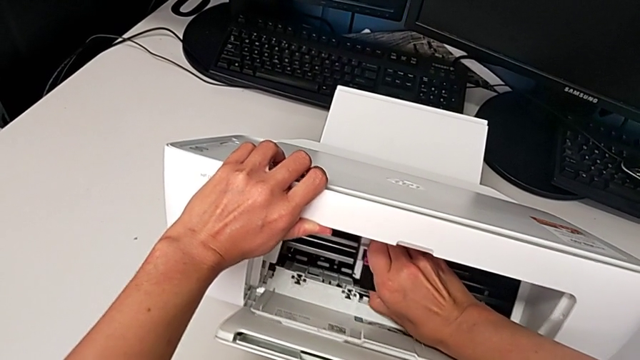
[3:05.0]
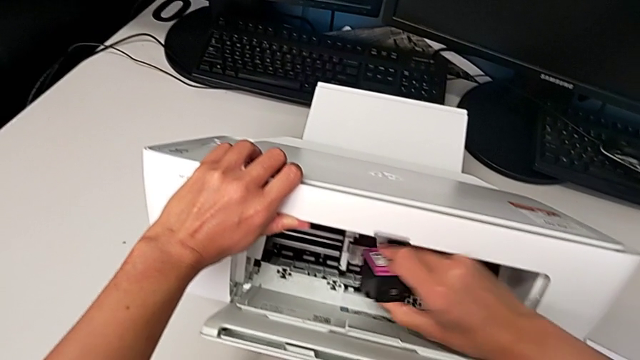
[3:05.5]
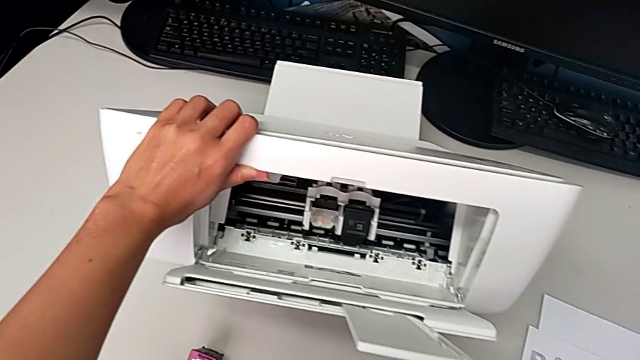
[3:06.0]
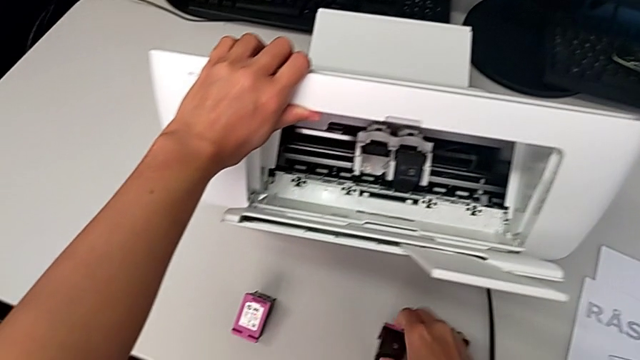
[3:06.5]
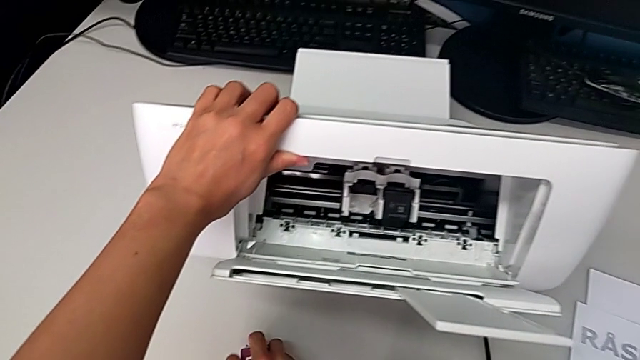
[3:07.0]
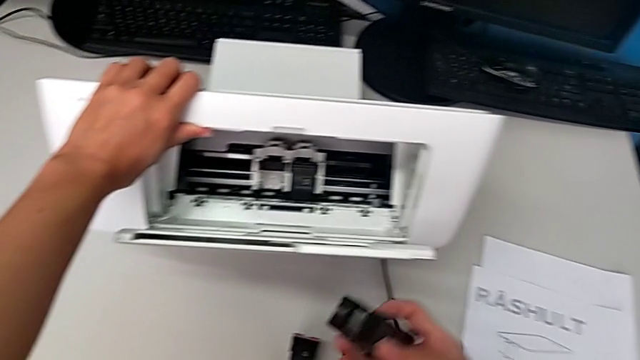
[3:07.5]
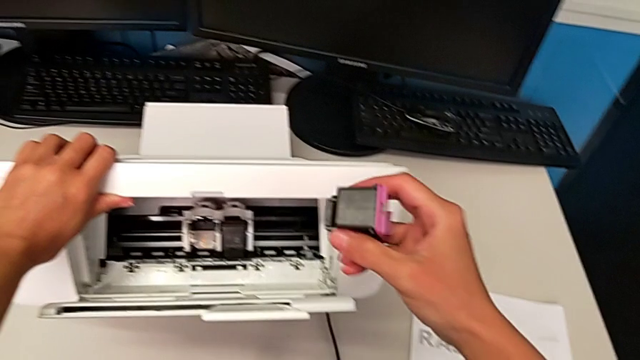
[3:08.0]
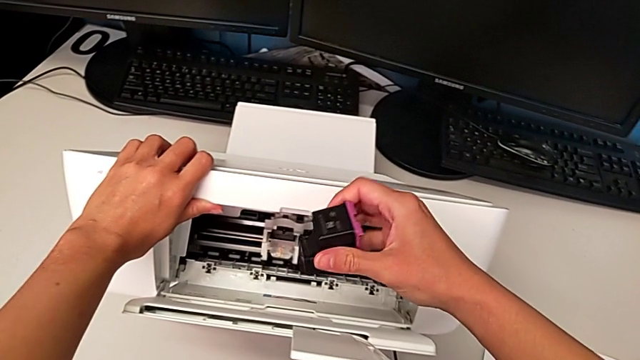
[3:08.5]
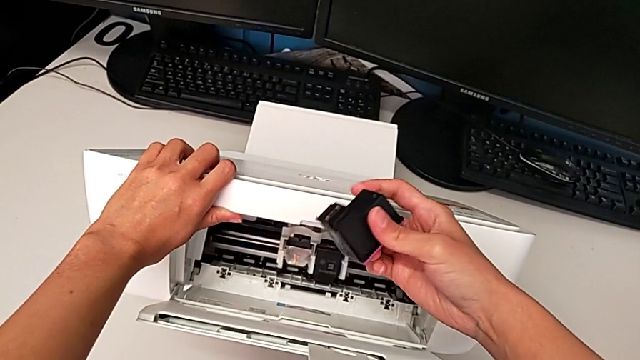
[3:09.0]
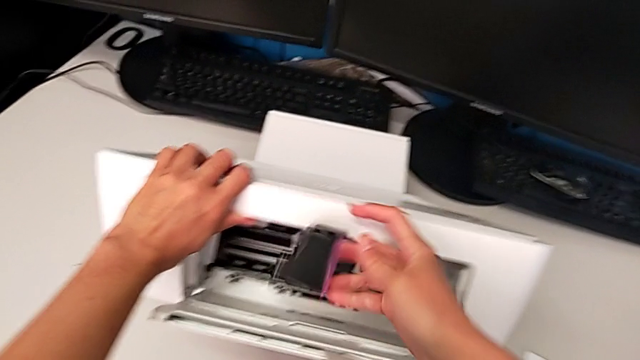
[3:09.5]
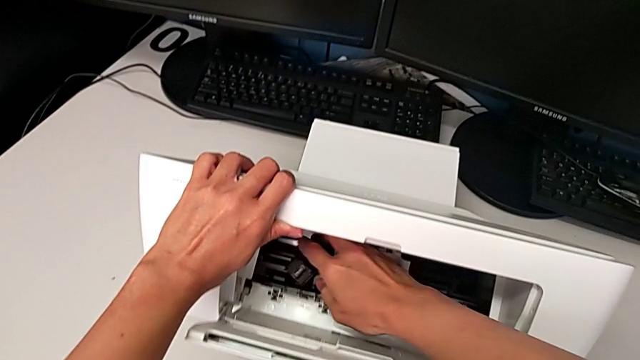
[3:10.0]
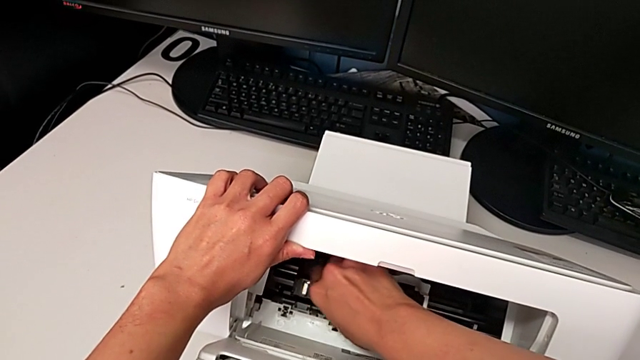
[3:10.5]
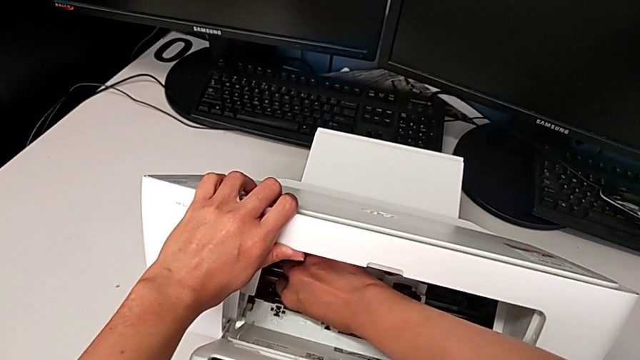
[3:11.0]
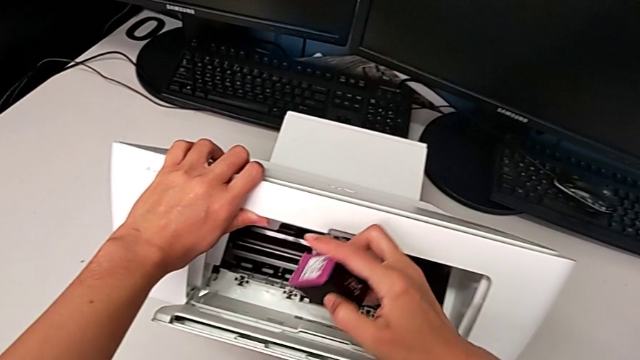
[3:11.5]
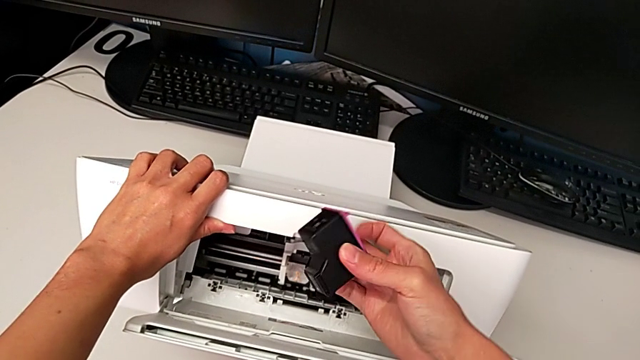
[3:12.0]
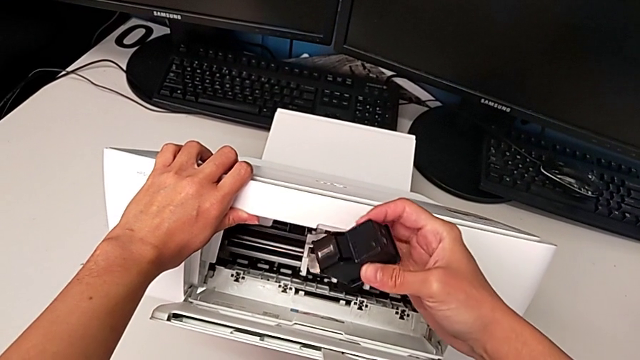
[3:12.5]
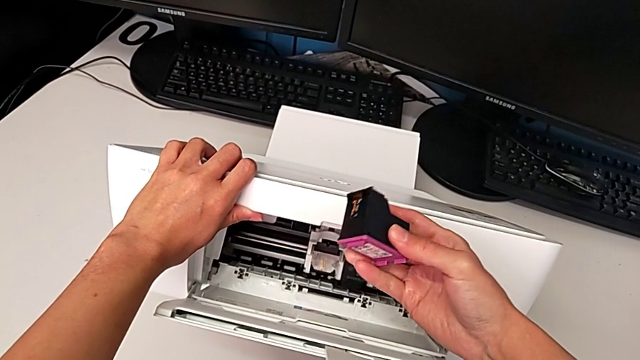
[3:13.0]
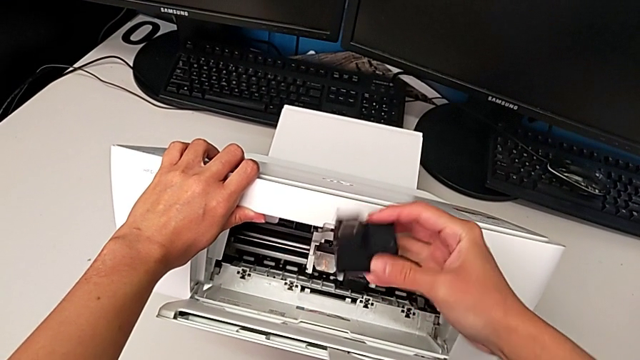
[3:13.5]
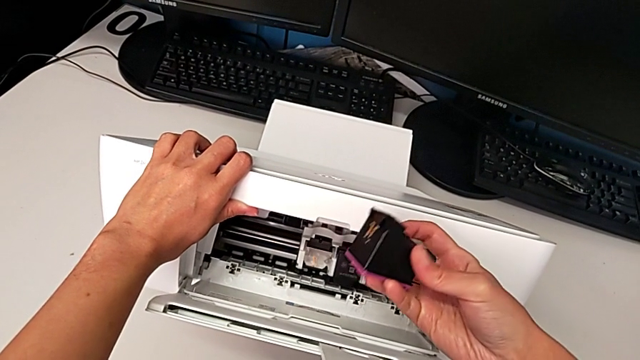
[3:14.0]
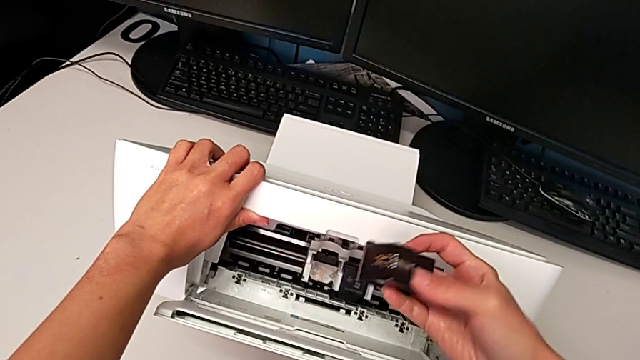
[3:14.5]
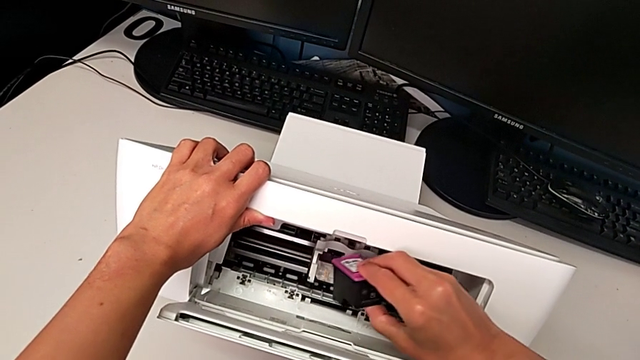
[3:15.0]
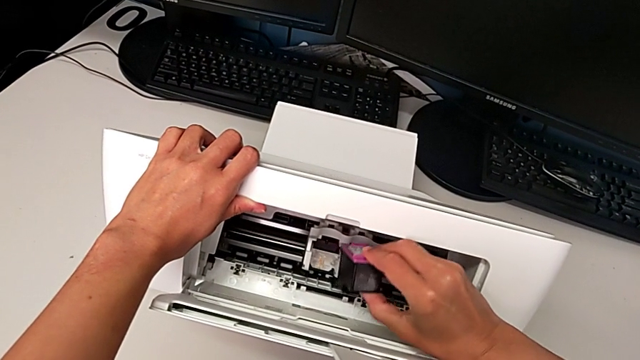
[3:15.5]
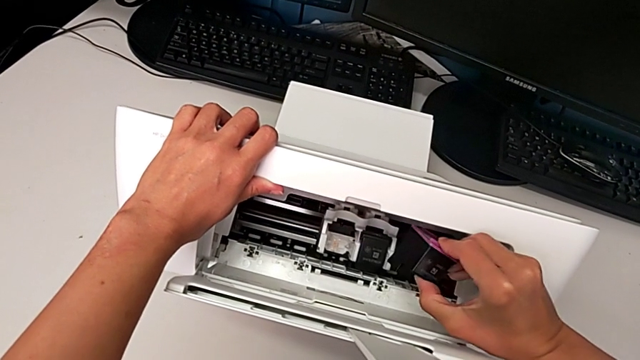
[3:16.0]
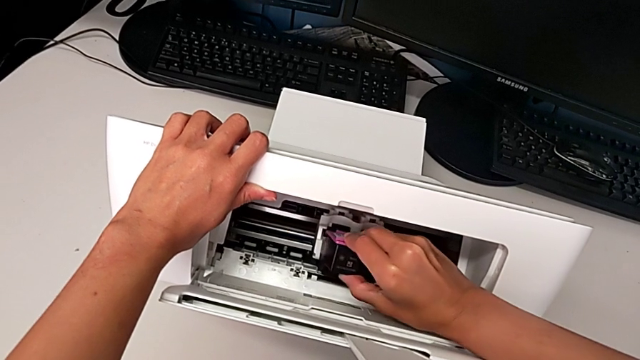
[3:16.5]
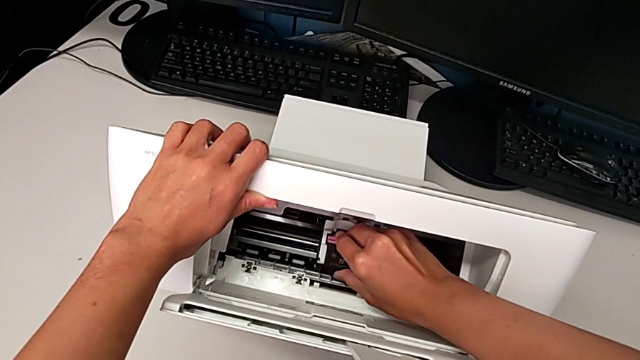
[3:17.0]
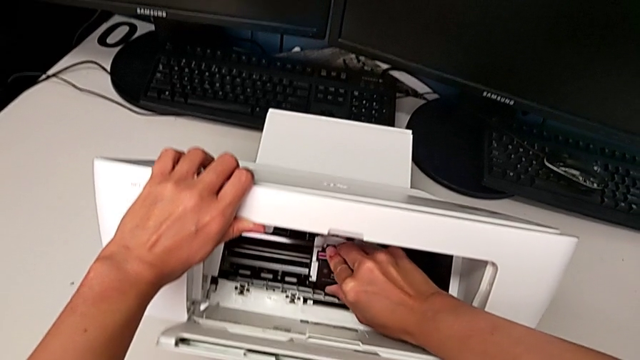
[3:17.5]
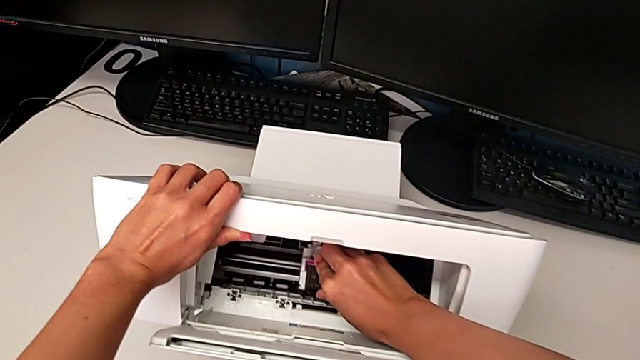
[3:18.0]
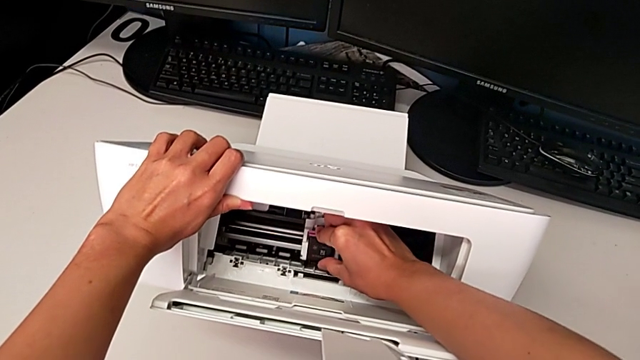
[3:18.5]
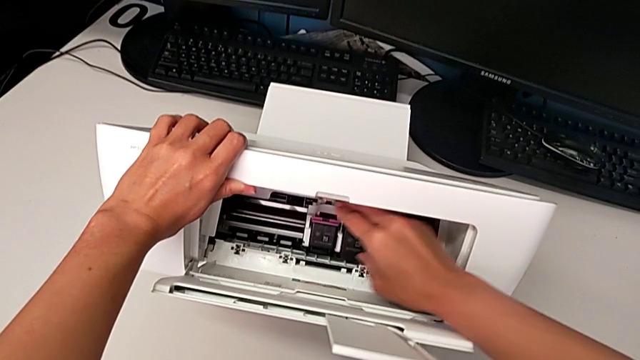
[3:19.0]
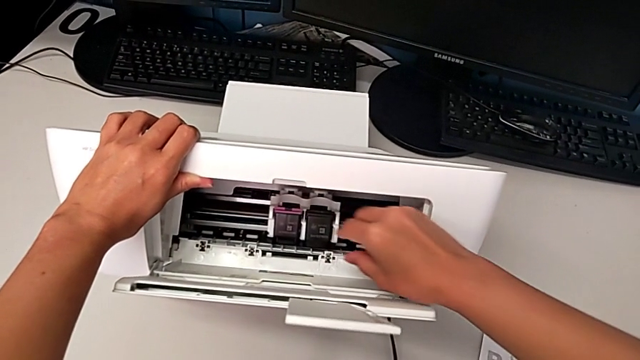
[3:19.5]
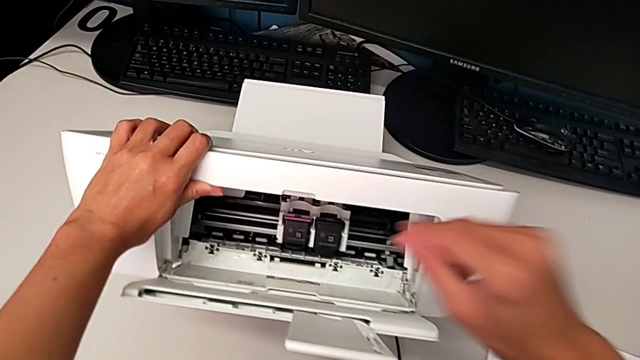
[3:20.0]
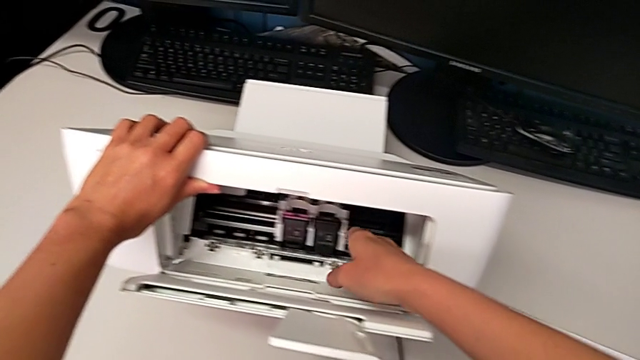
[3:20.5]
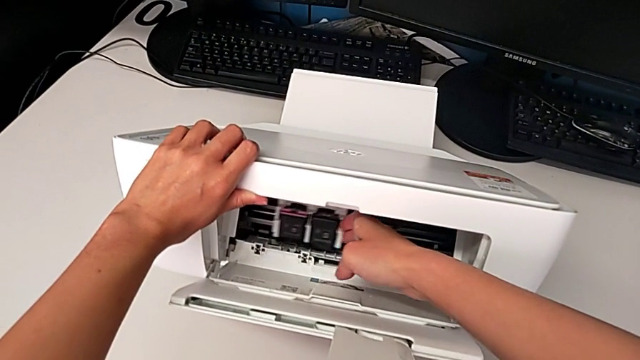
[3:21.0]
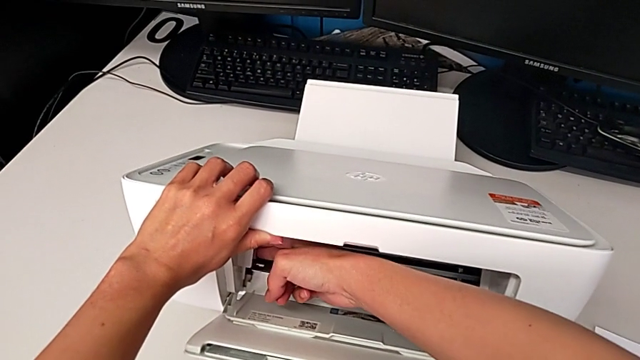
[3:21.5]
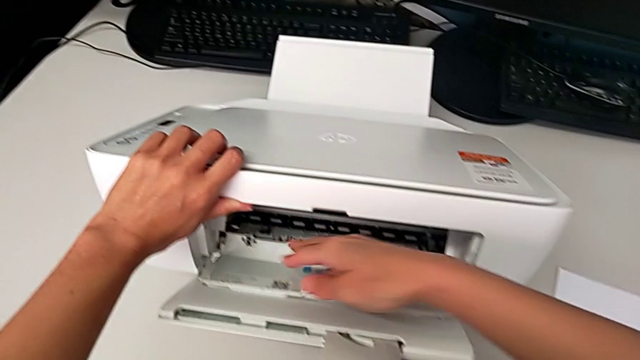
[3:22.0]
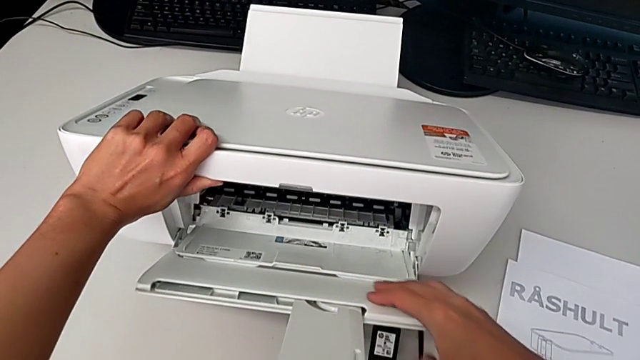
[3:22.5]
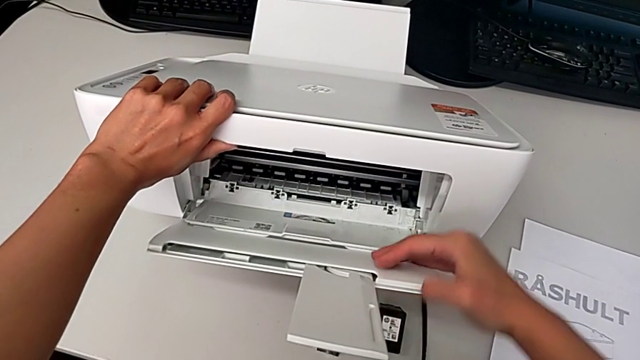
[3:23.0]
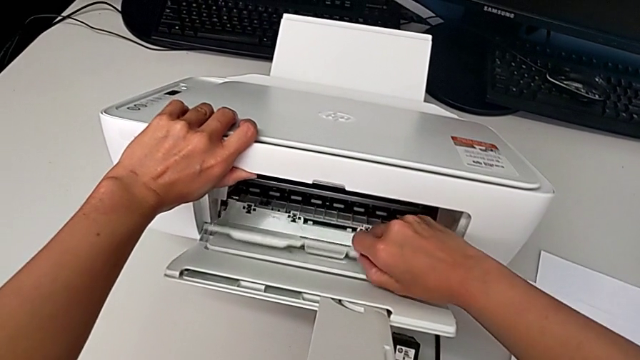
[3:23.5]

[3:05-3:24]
The camera wearer is exchanging the black ink cartridge. They place the old ink cartridge, grab the new ink cartridge, lift it, wrongly drop it, lift it, rotate it, insert it, slide the ink cartridge and close the cartridge gate.

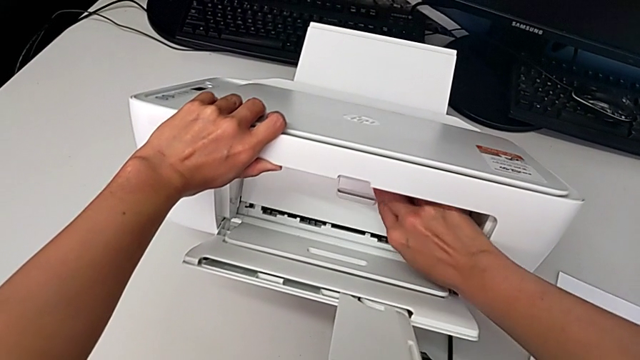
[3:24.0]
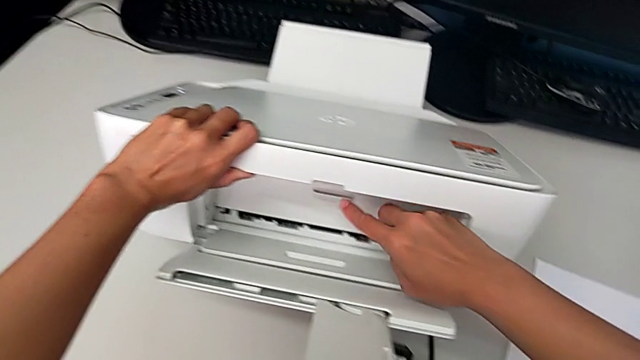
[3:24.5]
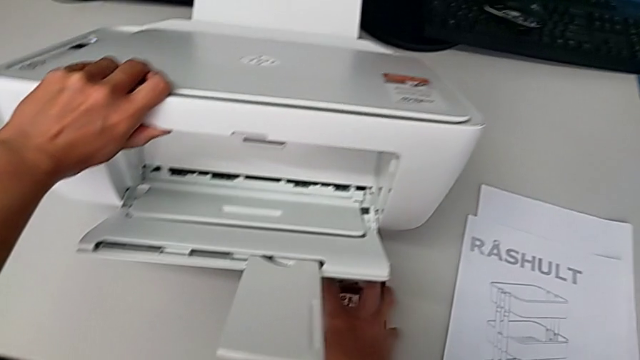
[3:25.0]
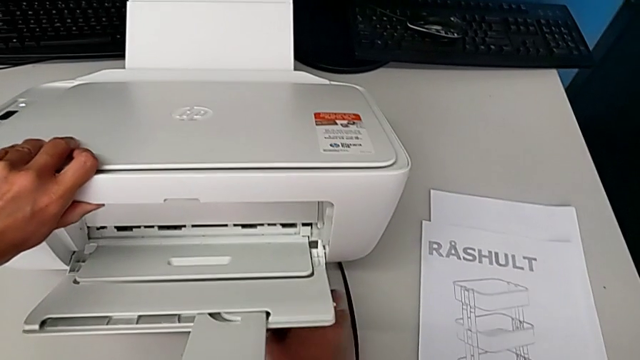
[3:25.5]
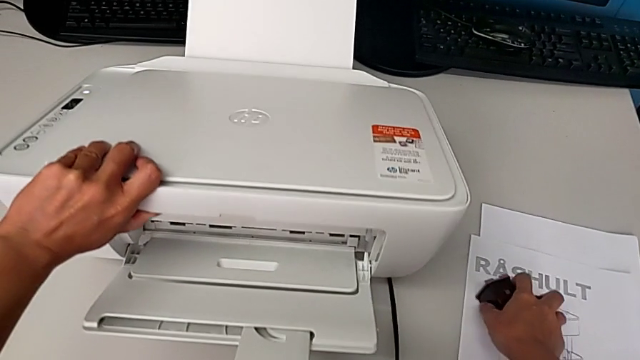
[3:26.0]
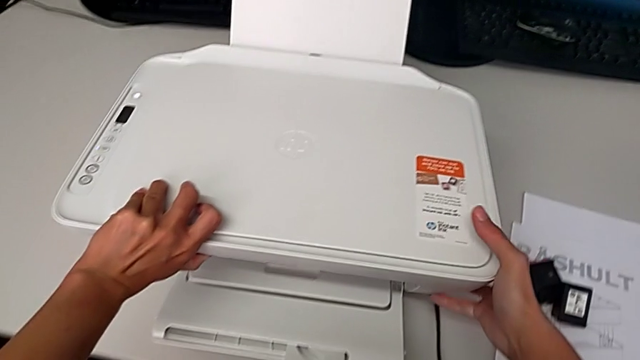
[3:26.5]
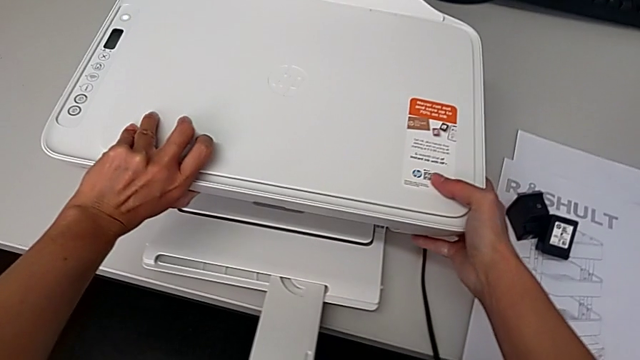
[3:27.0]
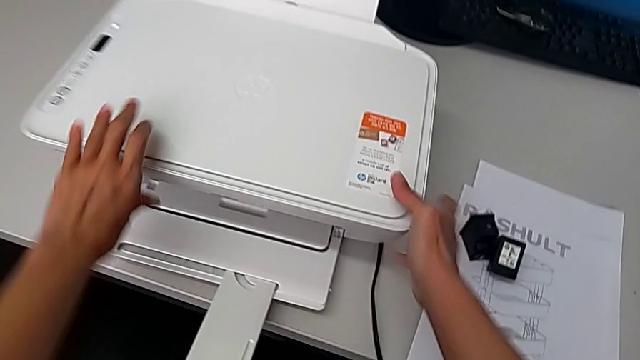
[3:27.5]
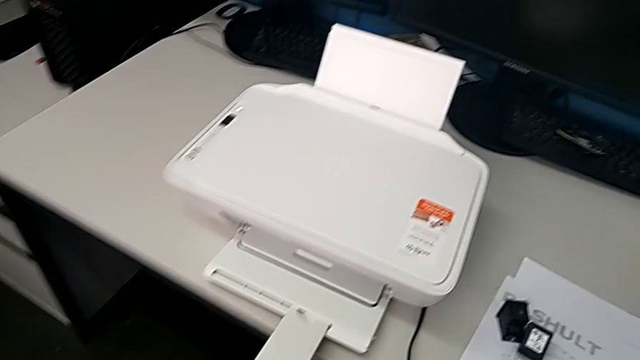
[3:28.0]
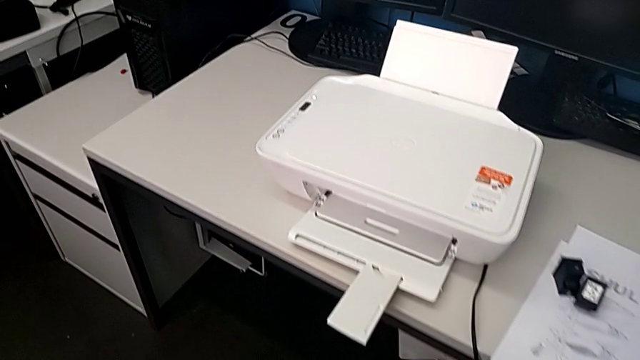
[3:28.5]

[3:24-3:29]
The camera wearer is closing all the printer parts. They slide the old ink cartridge.
